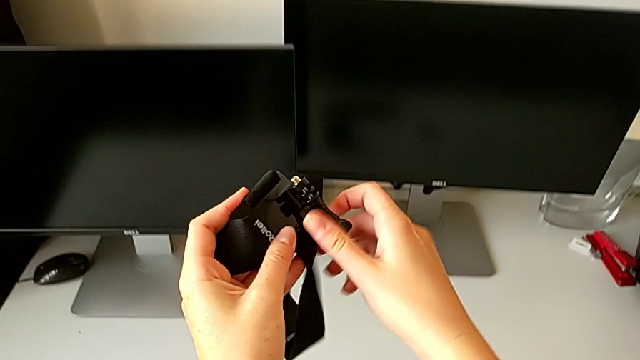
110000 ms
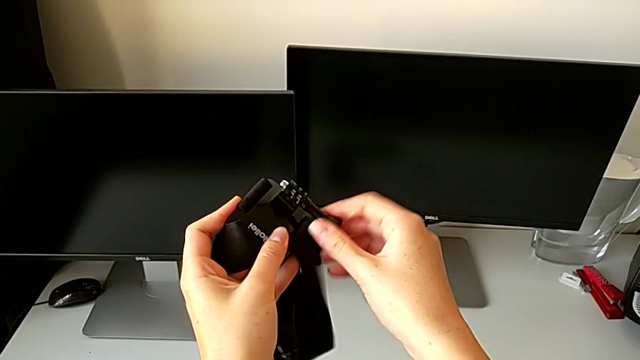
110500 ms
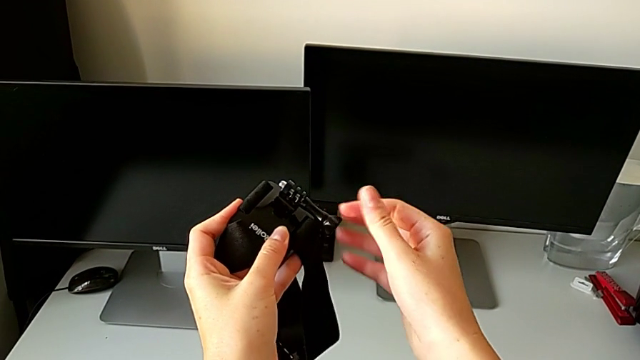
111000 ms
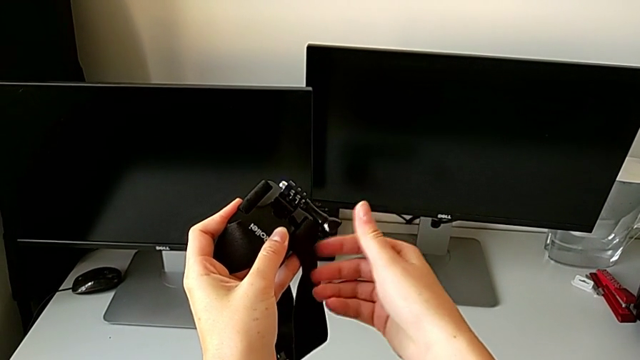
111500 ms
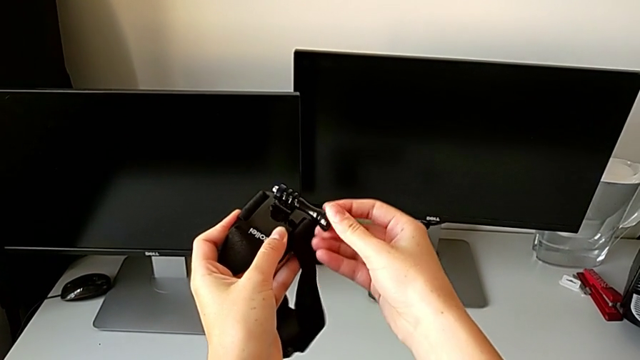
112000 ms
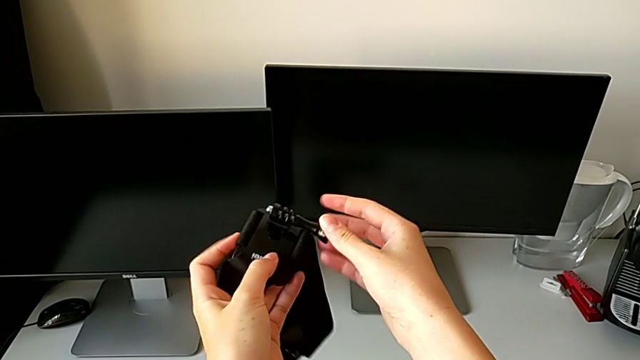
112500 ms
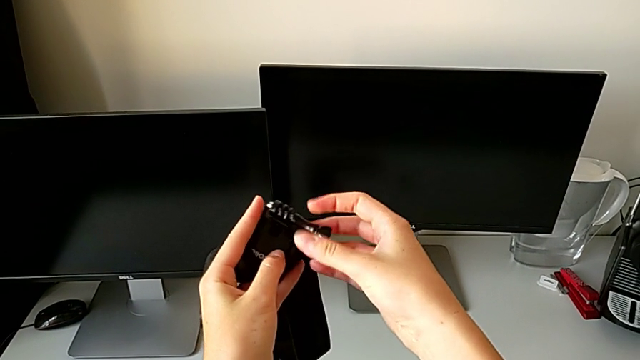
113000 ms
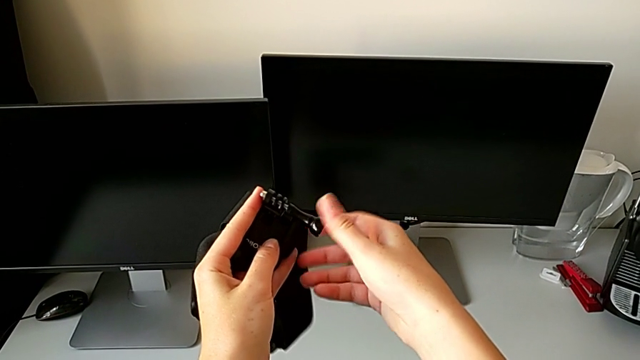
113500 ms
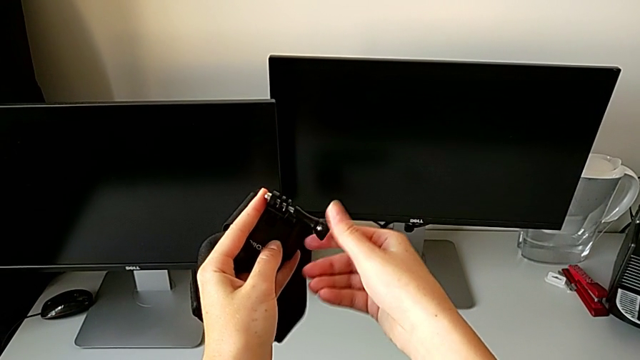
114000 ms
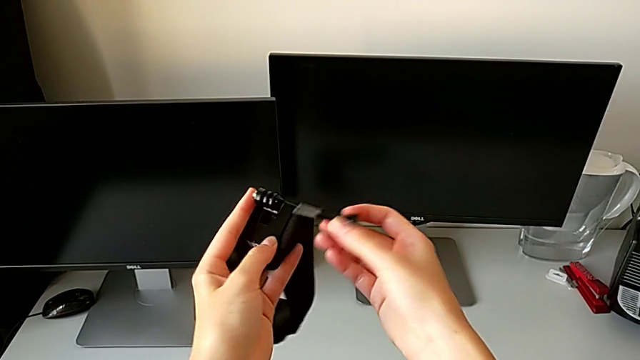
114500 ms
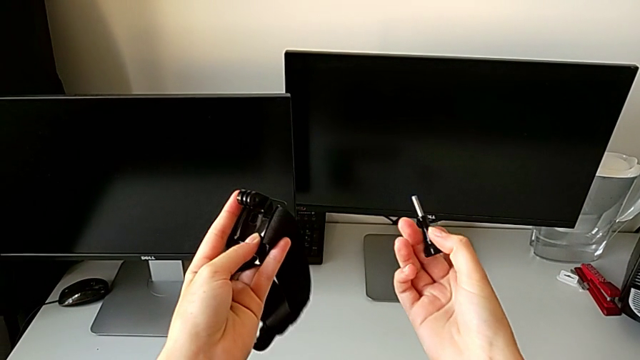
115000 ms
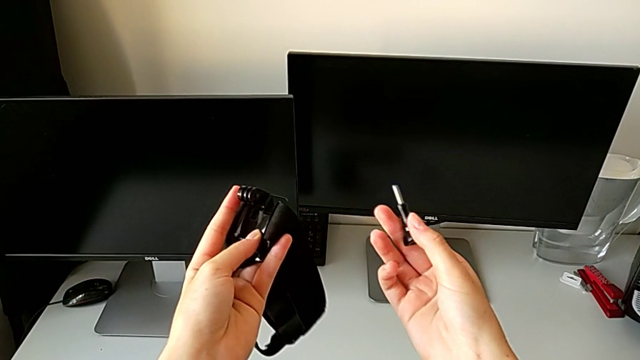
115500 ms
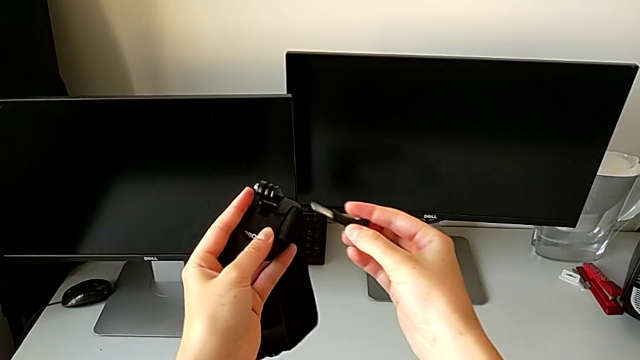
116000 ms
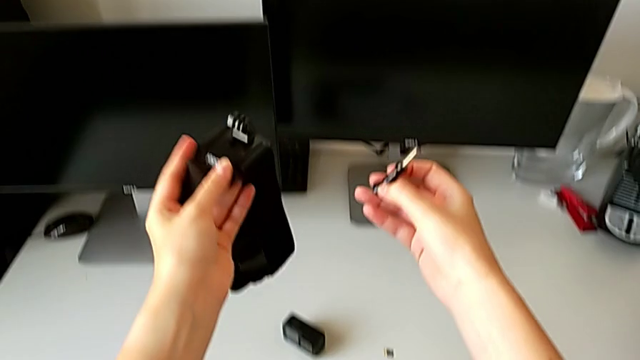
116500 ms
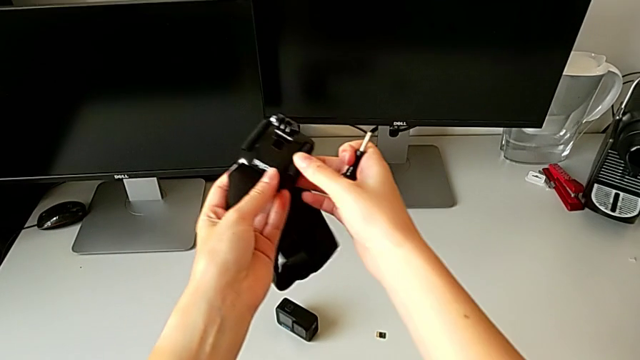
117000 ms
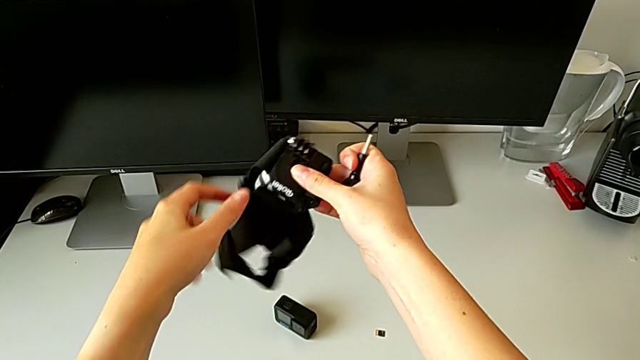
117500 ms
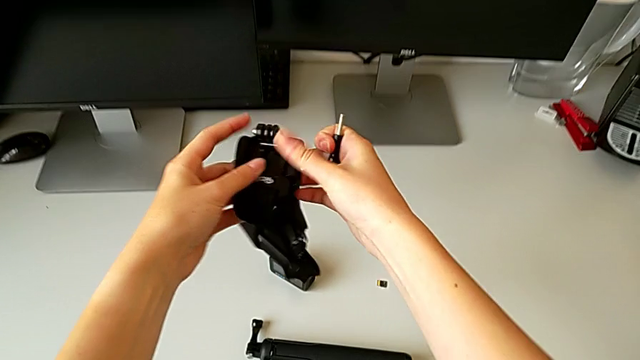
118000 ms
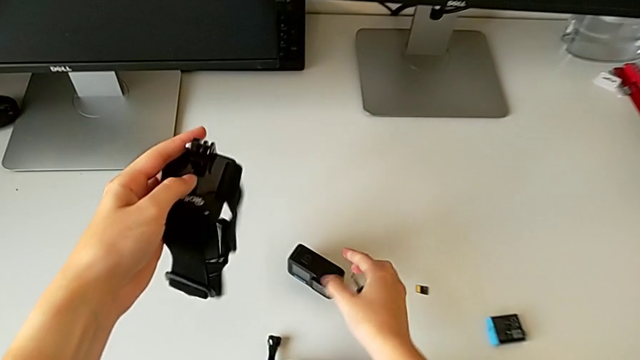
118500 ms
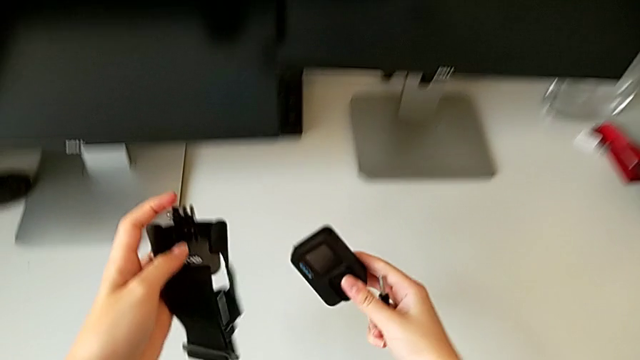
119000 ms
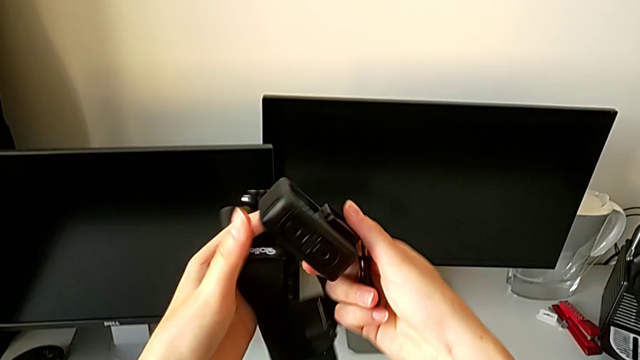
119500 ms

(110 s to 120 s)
The camera wearer is mounting the GoPro in the strap. They disassemble the screw, inspect it and lift the GoPro.

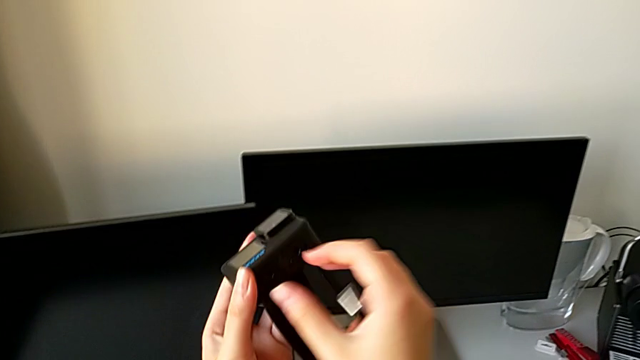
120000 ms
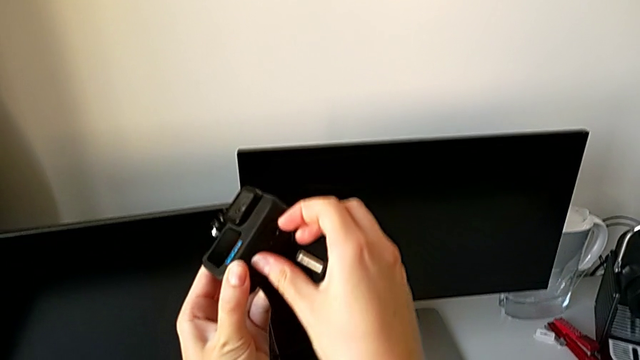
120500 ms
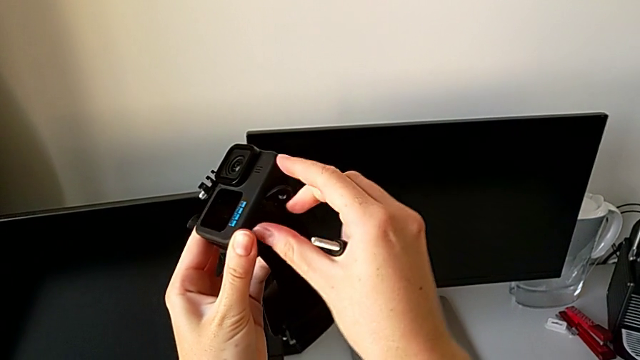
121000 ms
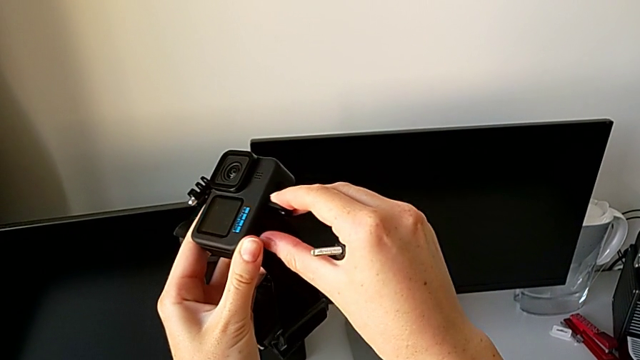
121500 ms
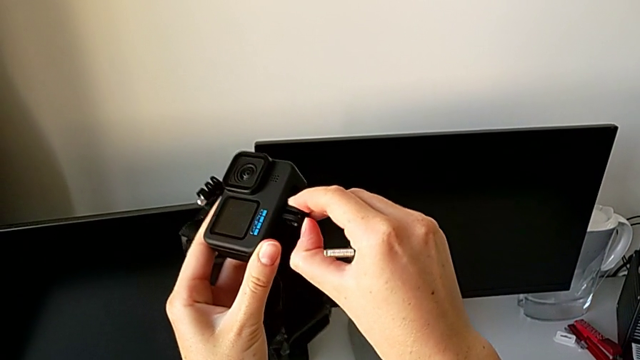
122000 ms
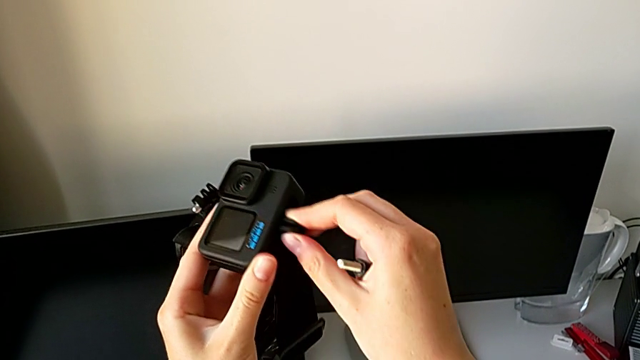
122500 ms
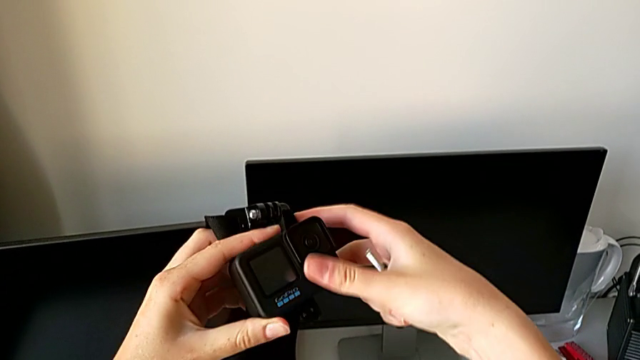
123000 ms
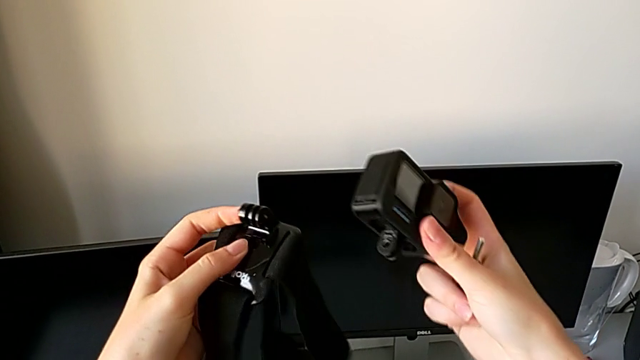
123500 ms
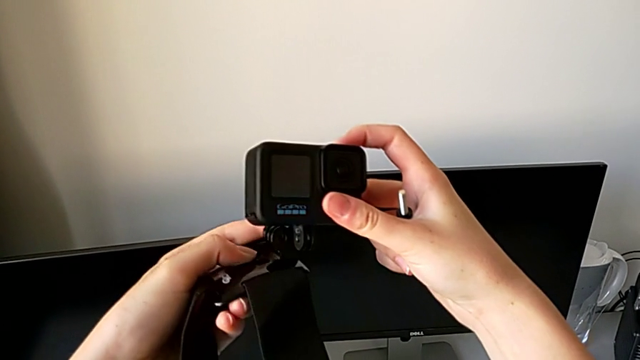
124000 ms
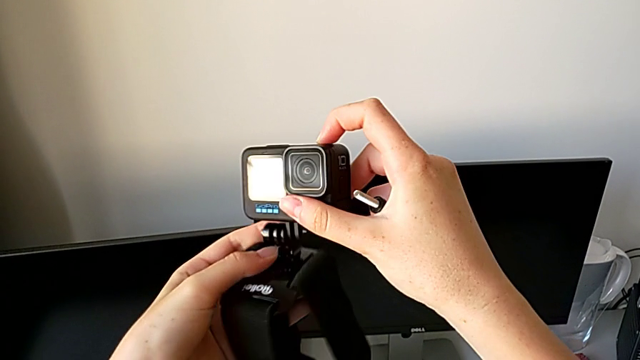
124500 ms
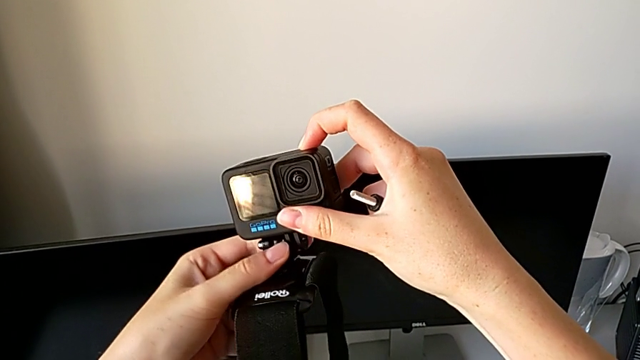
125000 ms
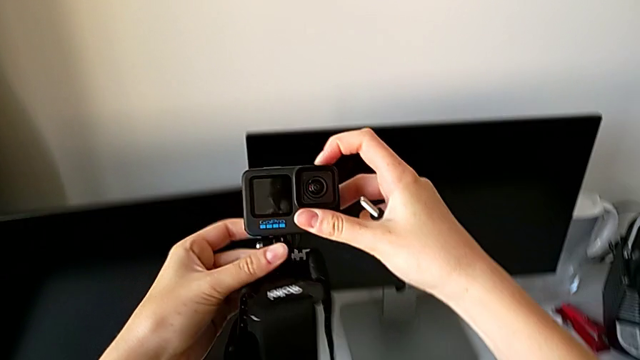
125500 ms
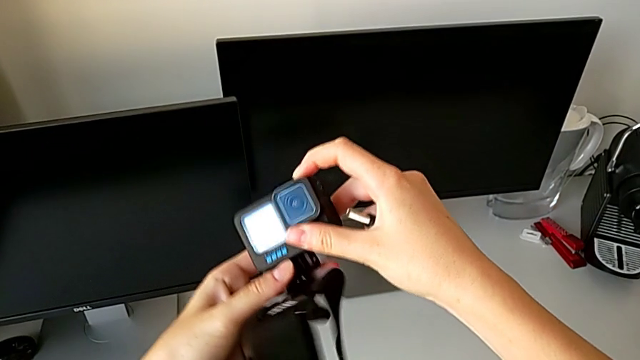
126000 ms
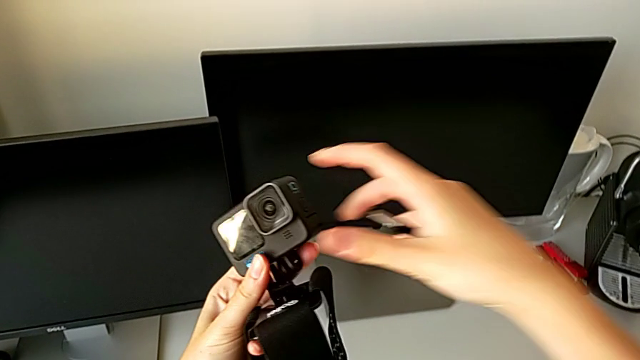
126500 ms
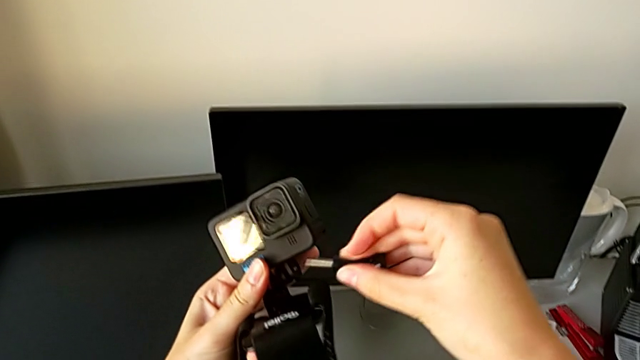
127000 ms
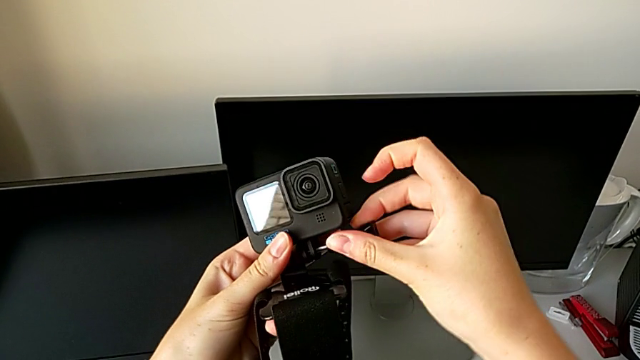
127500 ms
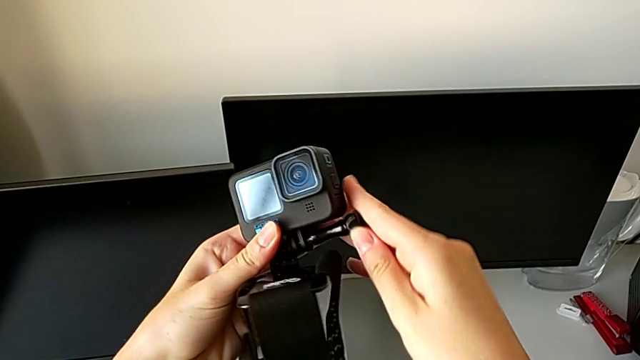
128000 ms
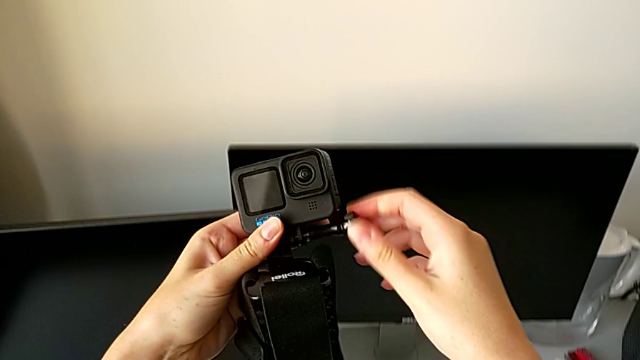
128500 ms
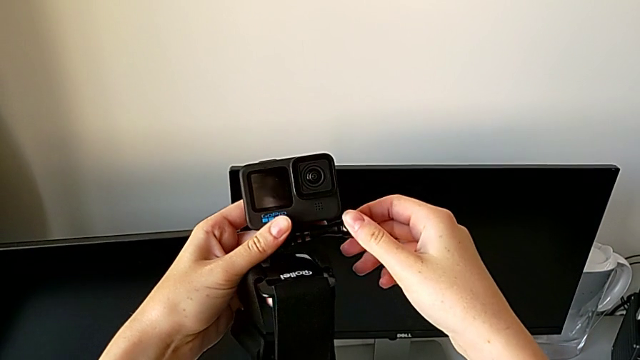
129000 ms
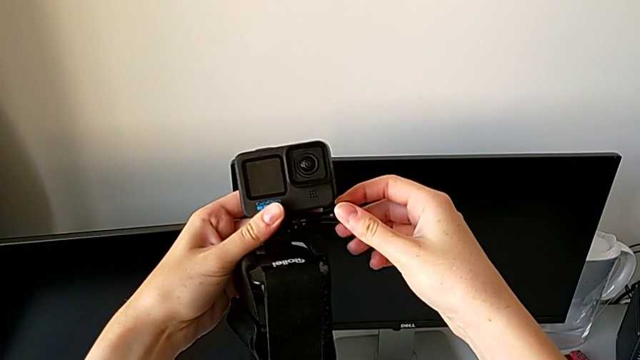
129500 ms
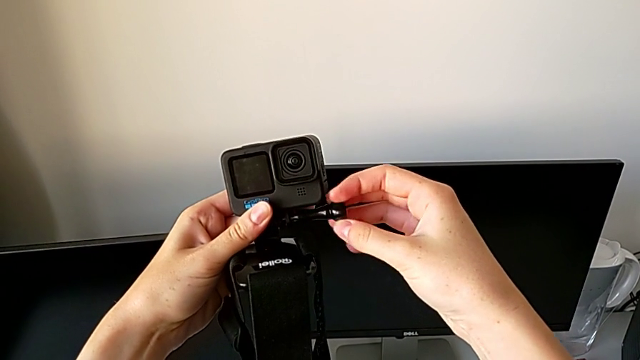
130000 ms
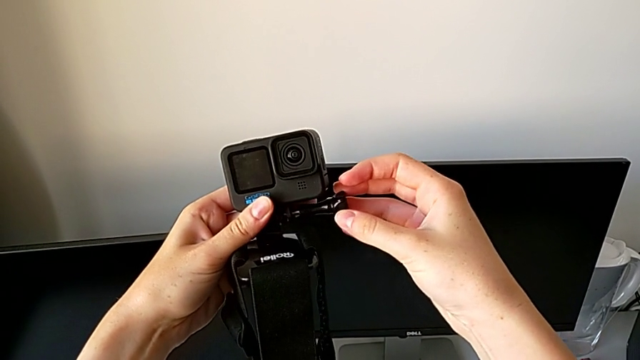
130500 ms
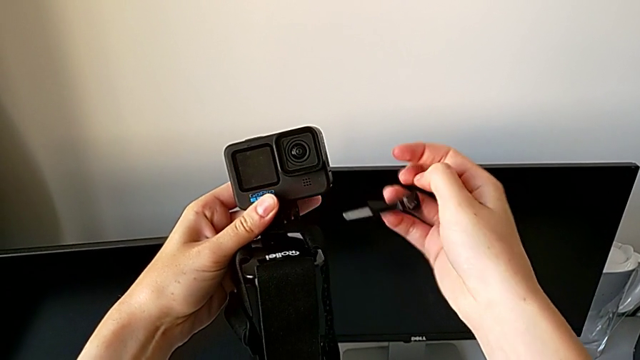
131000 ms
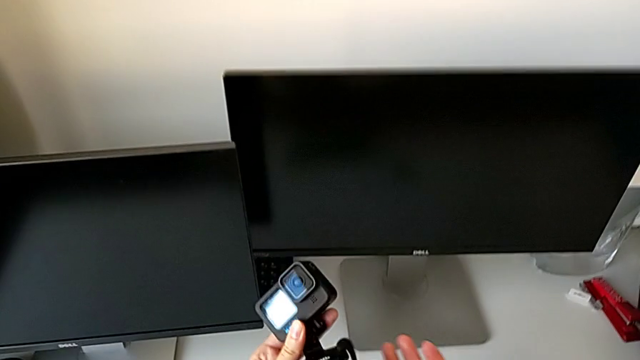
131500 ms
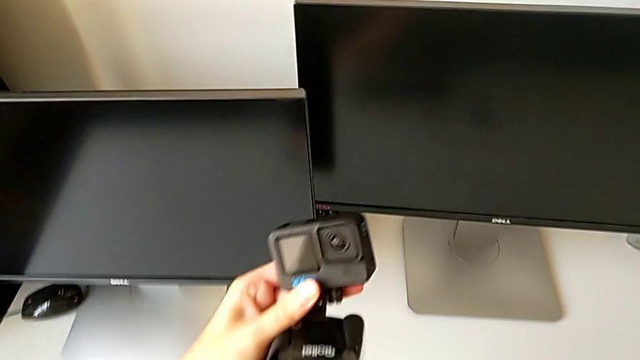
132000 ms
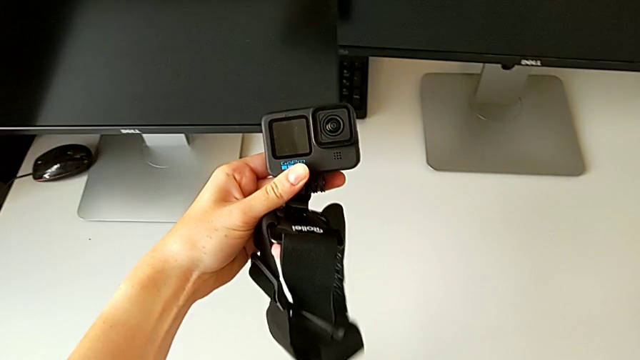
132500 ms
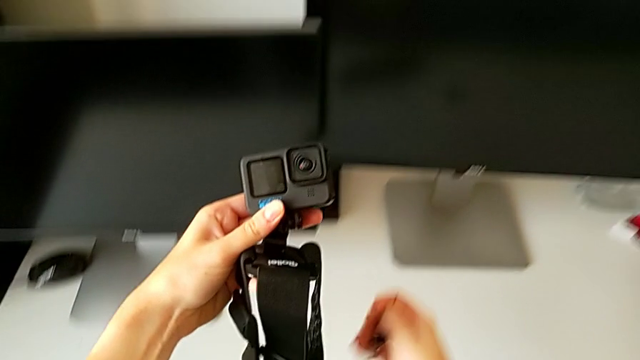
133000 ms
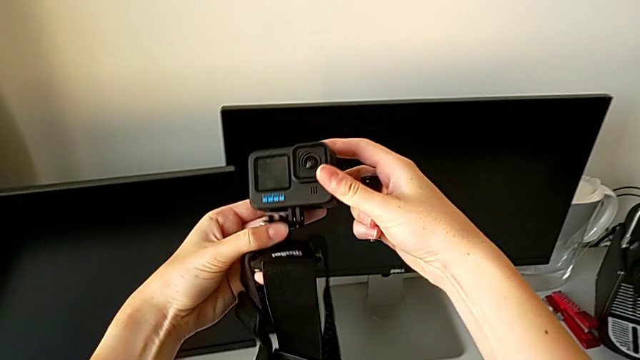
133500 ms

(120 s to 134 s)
The camera wearer is mounting the GoPro in the strap. They pull the mount tabs, align the GoPro, insert the screw and wrongly drop it.
